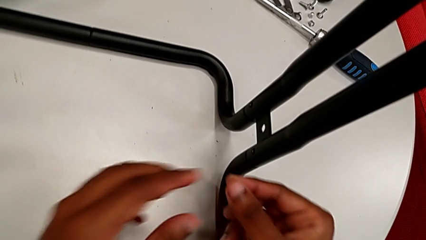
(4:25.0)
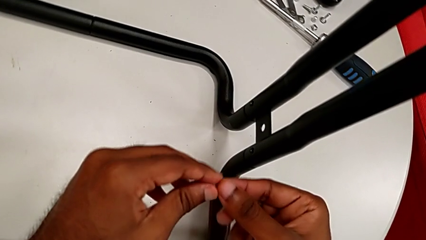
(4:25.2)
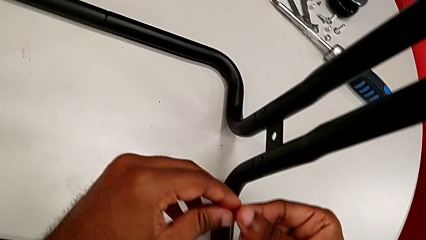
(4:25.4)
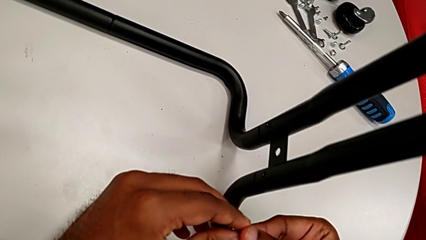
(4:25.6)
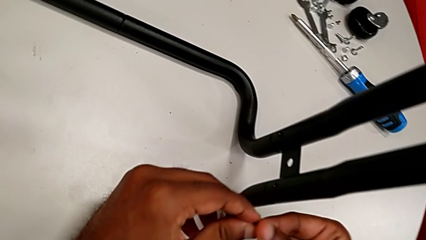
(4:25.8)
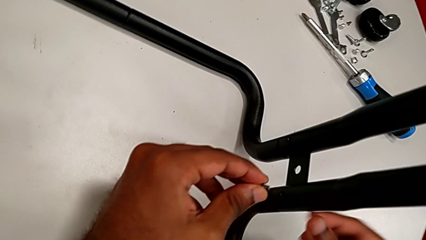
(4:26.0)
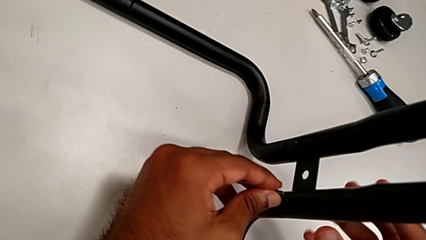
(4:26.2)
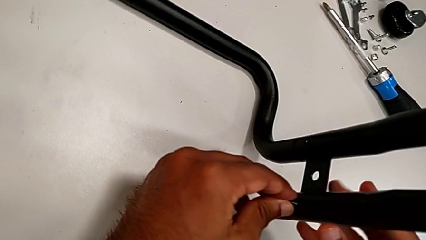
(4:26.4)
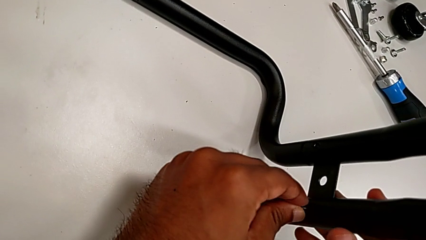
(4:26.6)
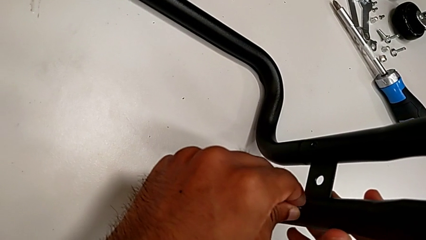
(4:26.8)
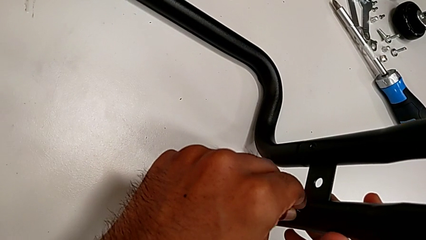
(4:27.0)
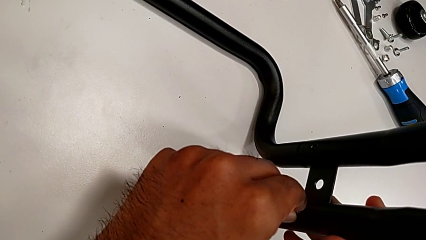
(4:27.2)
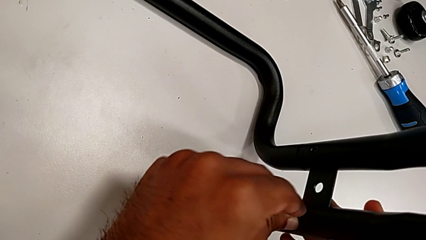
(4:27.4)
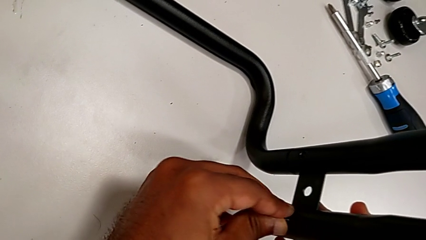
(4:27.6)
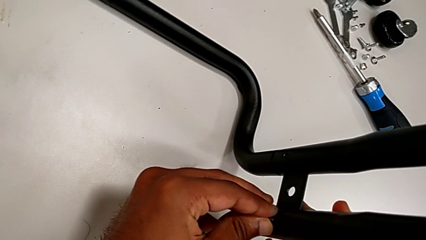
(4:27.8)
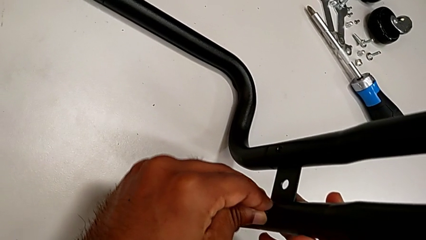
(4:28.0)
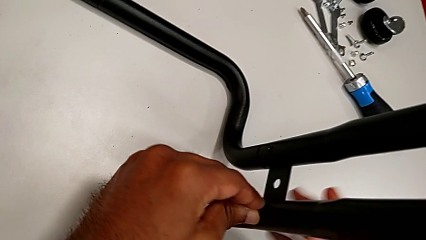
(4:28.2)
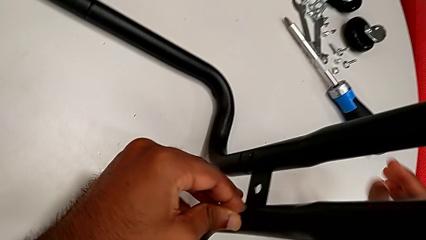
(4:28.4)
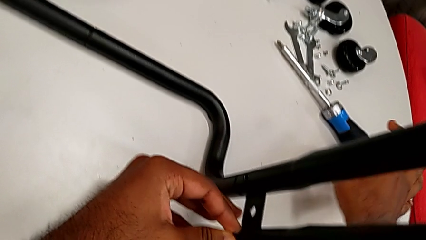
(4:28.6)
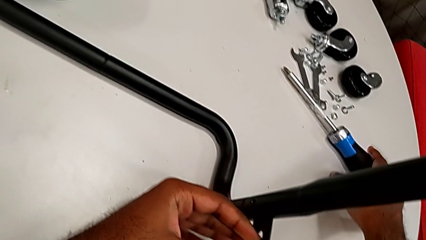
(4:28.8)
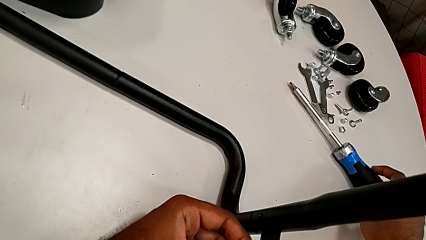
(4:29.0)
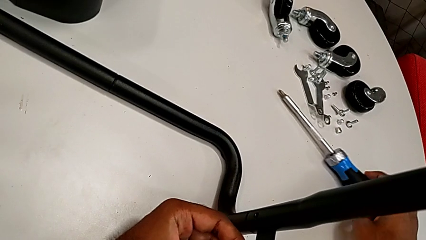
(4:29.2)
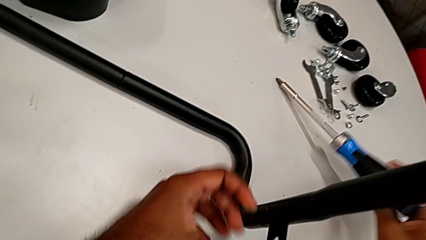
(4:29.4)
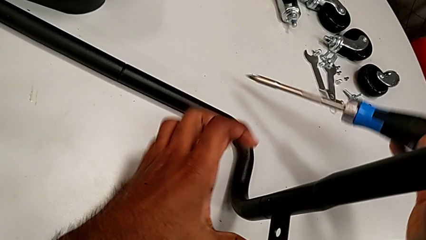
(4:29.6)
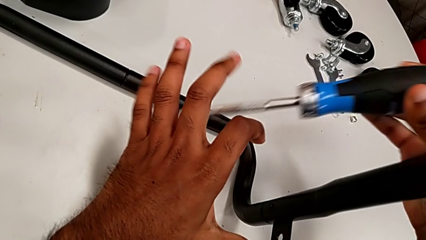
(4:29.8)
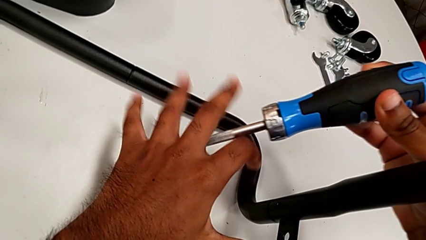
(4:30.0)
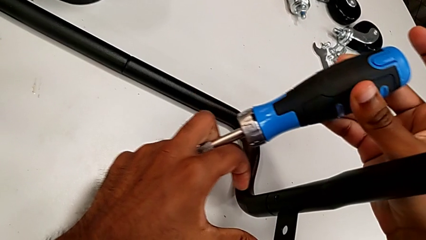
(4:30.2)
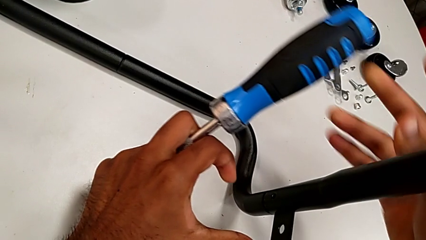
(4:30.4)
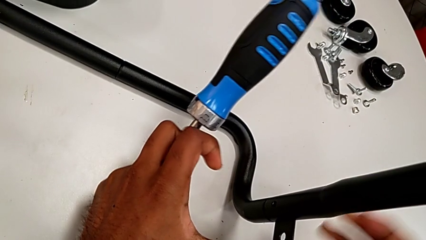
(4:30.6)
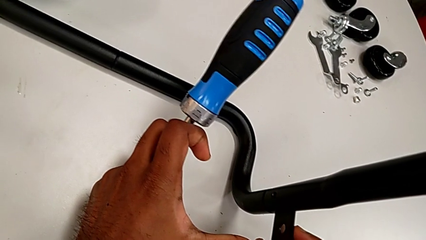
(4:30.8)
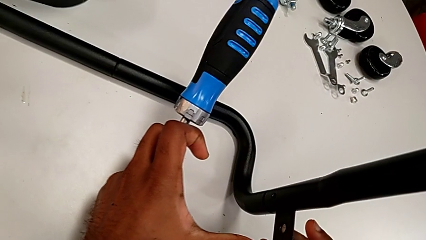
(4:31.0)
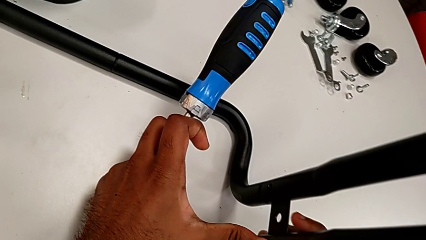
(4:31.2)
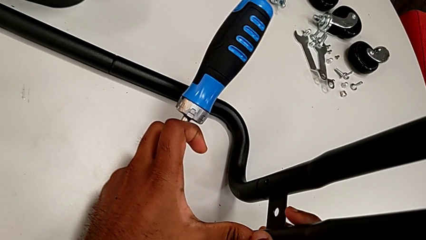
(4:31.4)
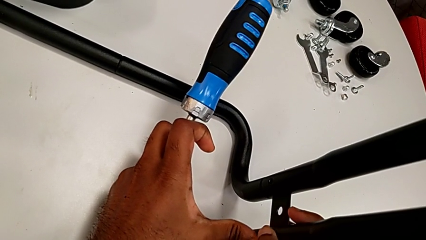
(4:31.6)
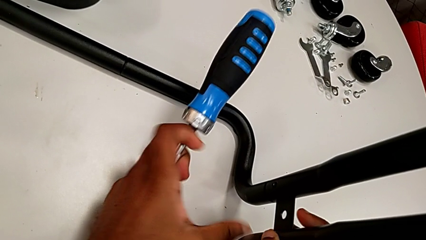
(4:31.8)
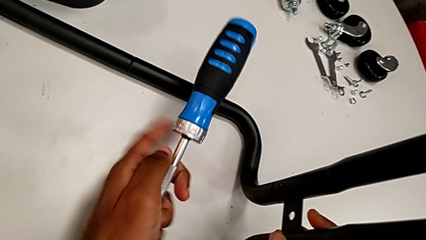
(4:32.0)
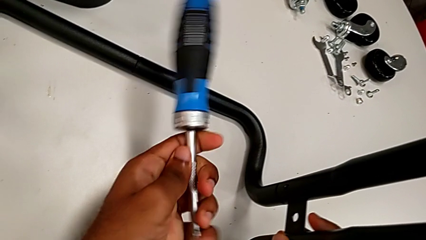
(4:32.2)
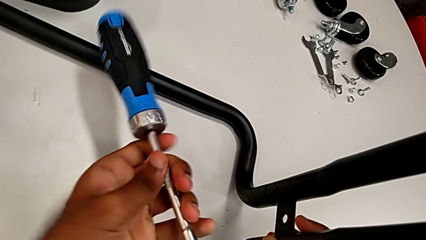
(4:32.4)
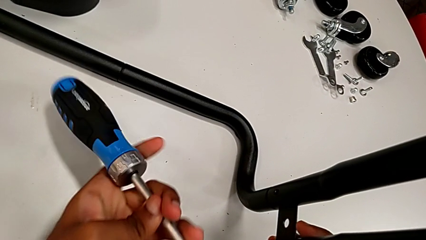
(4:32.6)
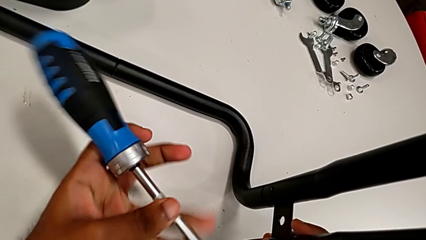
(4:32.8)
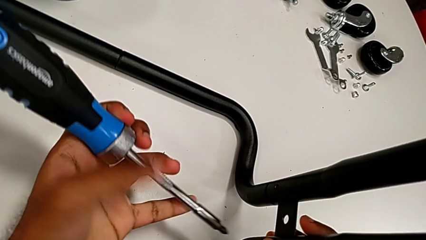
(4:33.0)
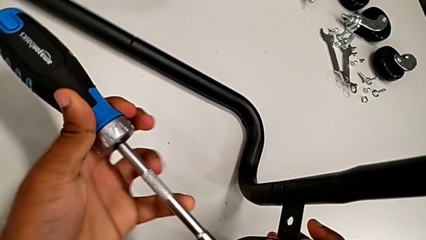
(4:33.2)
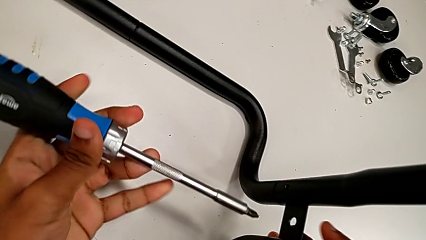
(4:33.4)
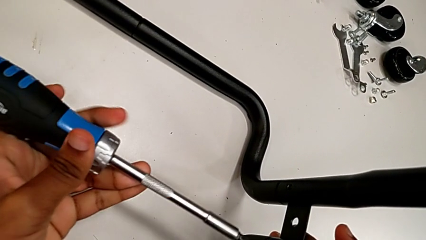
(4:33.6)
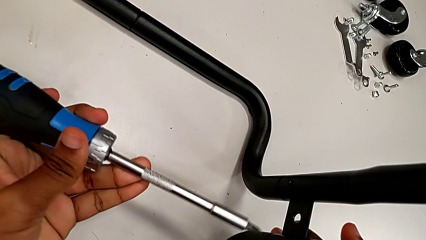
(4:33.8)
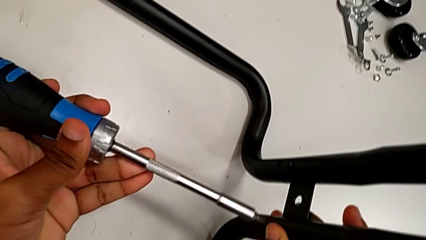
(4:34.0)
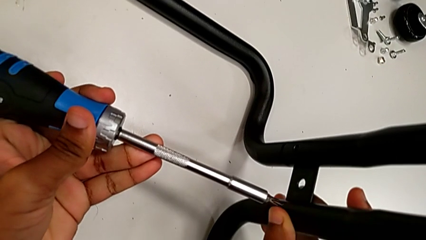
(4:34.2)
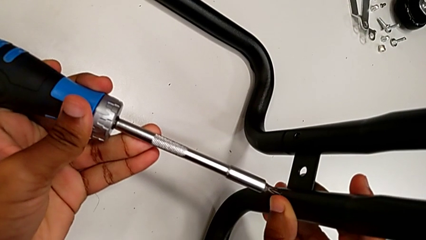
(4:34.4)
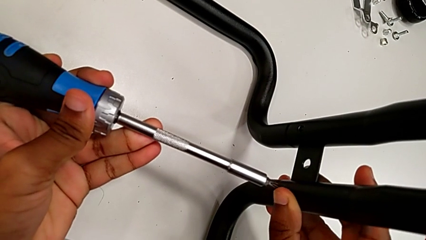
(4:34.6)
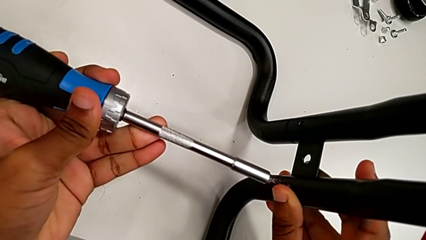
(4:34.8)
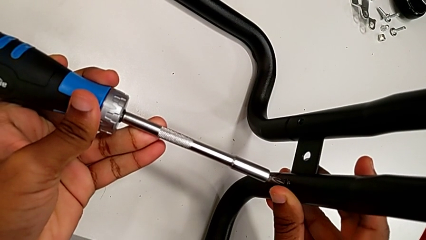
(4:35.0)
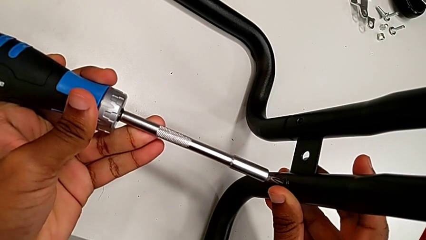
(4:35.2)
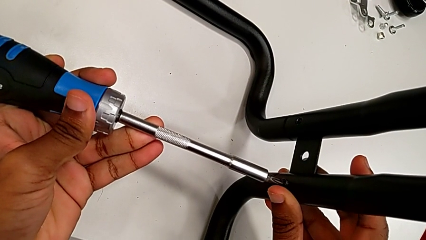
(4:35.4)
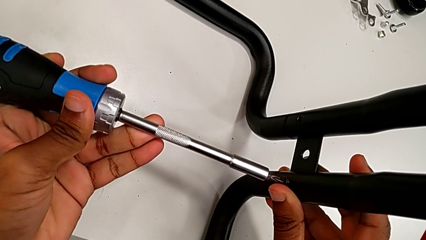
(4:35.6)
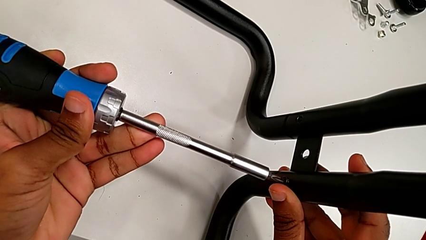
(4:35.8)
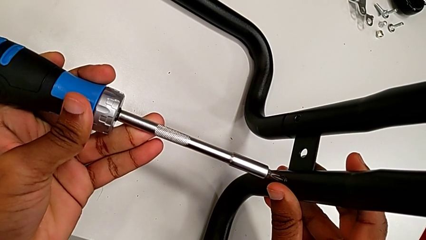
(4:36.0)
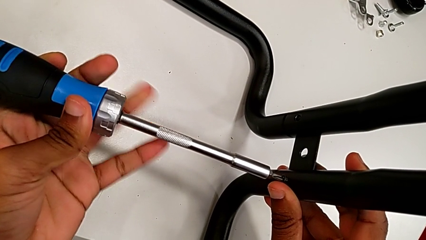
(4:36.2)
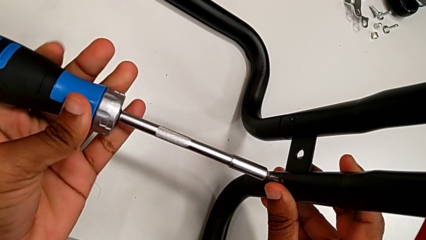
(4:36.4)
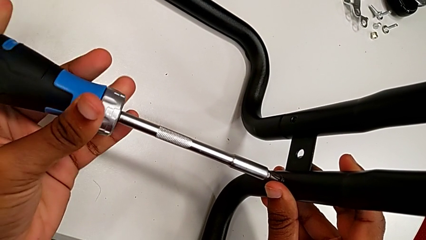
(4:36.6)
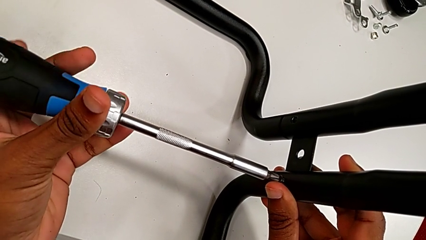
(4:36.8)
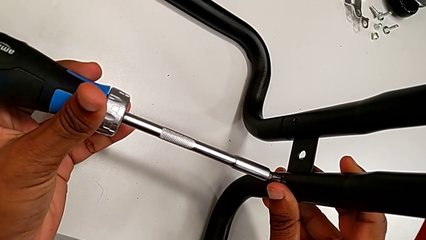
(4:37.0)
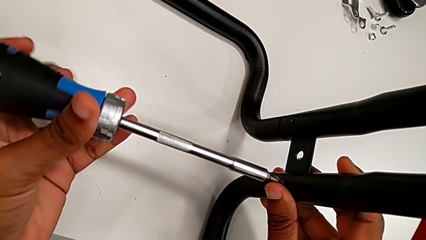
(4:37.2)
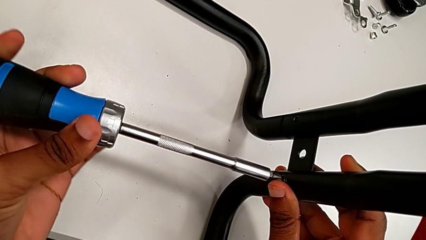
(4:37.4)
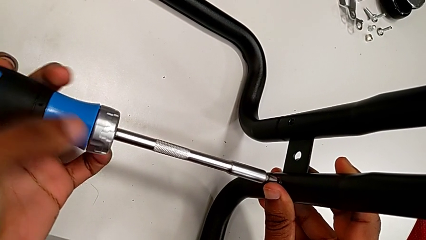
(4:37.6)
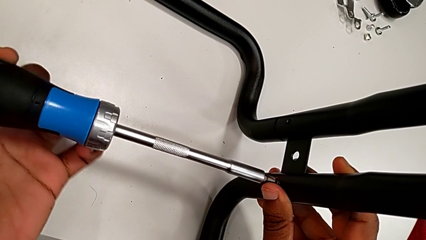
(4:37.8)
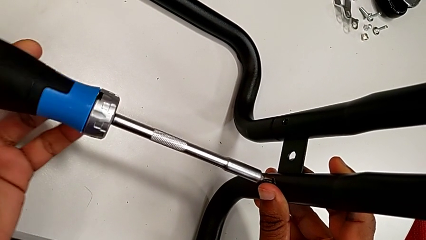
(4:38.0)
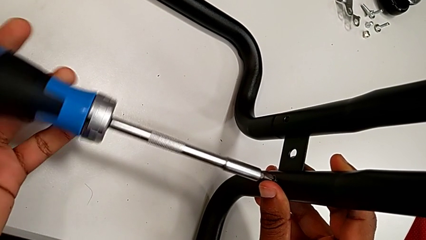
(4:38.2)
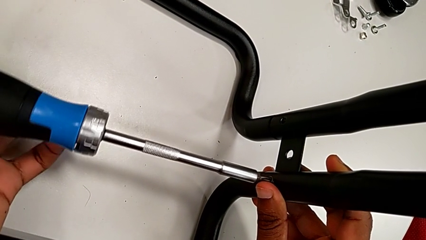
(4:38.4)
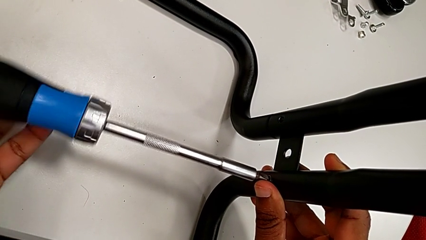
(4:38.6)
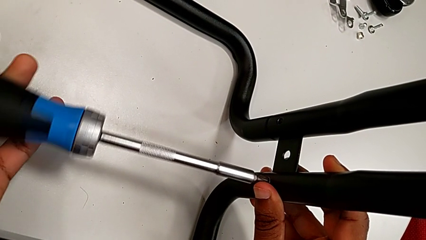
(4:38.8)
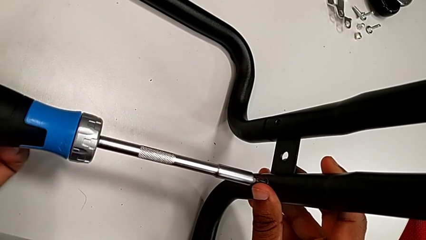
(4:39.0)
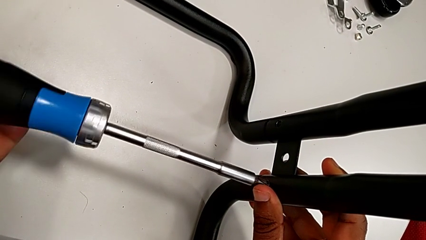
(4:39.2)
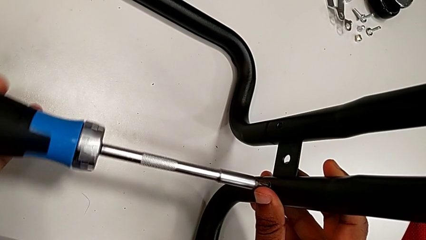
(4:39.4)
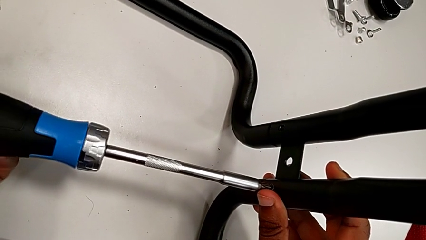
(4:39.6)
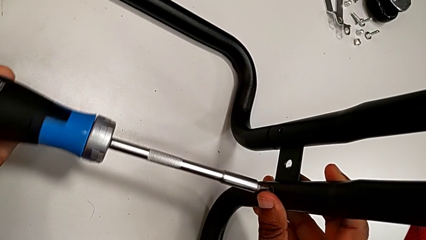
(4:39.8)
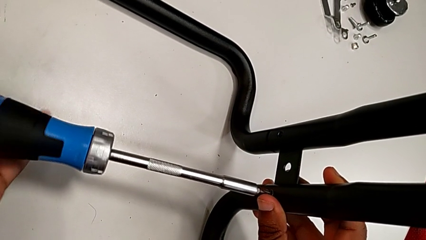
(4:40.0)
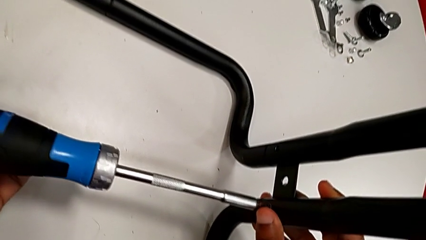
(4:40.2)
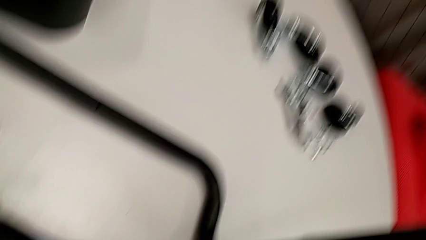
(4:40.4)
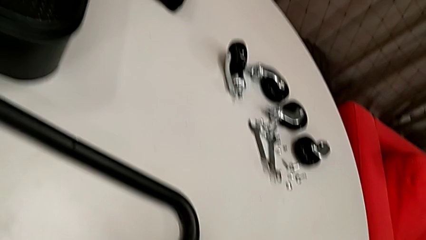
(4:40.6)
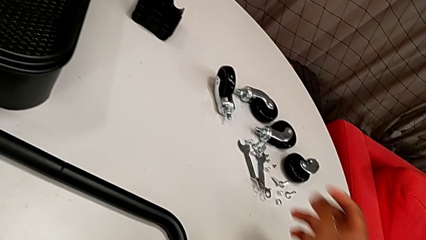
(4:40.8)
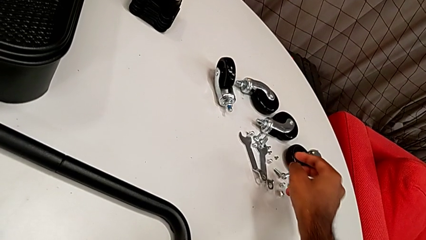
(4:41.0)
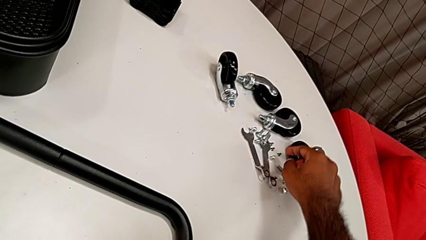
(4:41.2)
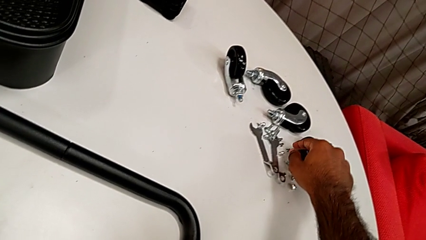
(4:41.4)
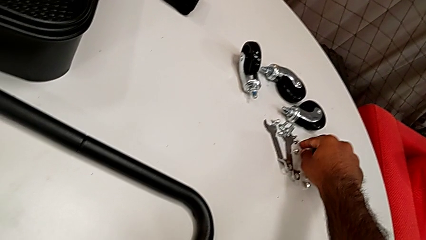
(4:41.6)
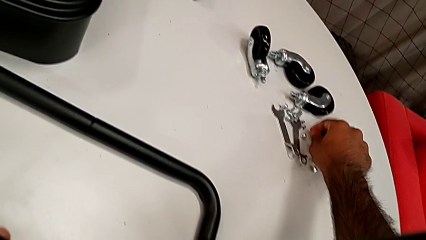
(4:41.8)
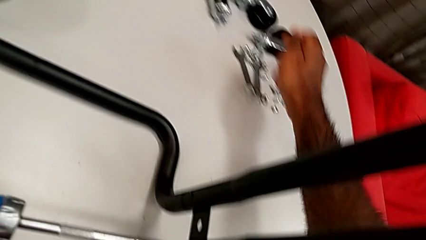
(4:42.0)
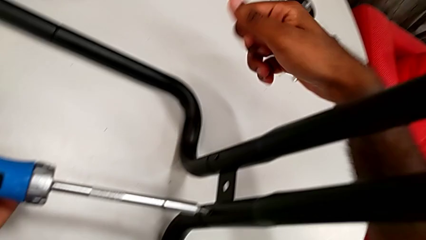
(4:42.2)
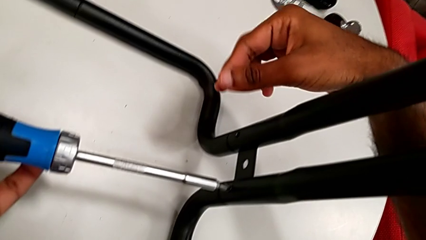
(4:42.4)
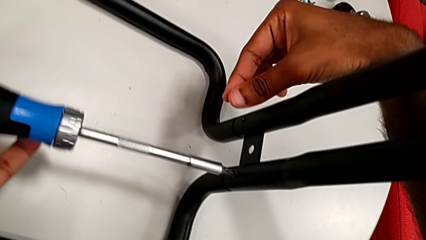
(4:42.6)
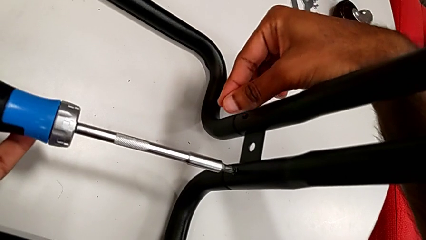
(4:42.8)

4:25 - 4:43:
The camera wearer is assembling the sidebars to the base frame. They insert the first screw, grab the screwdriver, insert it and screw the first screw. They grab the second screw.
